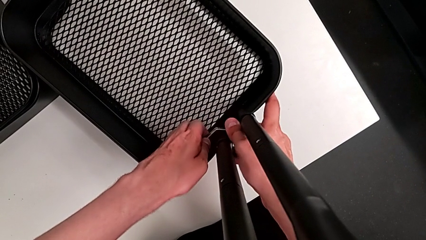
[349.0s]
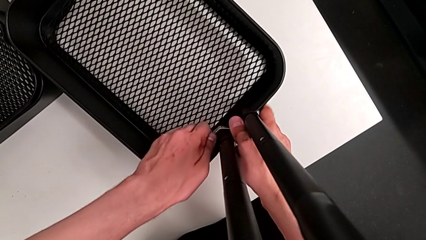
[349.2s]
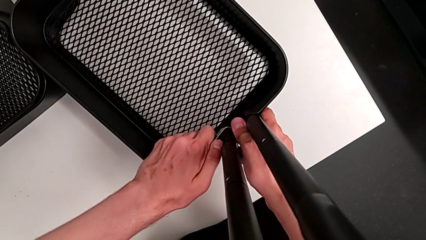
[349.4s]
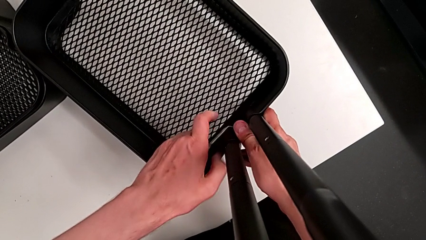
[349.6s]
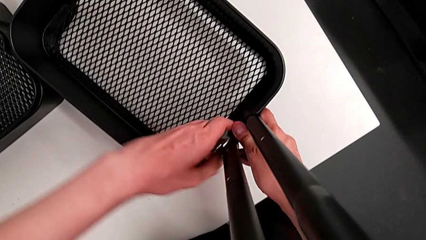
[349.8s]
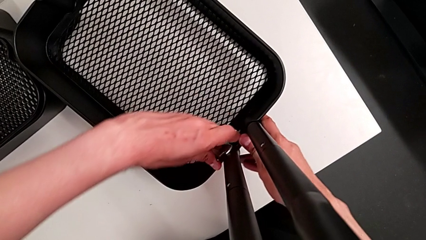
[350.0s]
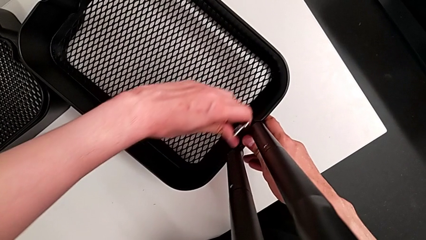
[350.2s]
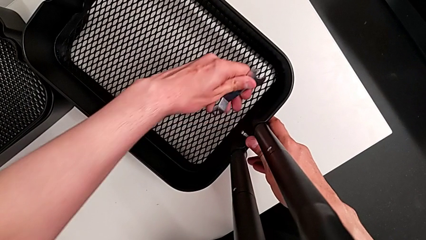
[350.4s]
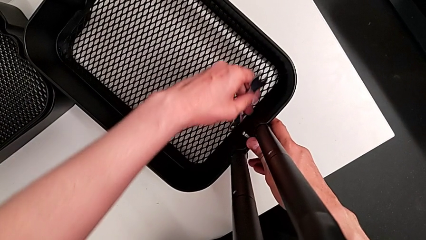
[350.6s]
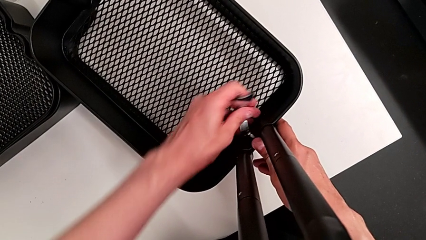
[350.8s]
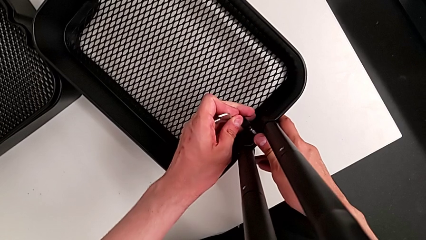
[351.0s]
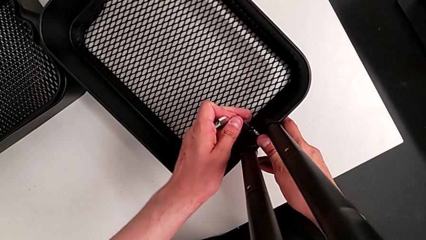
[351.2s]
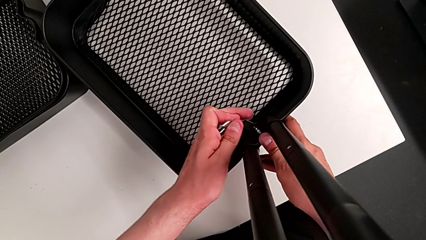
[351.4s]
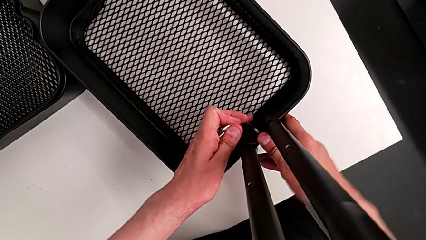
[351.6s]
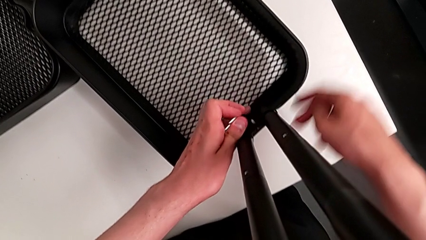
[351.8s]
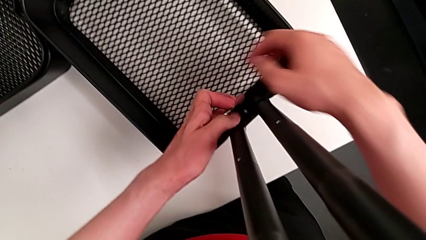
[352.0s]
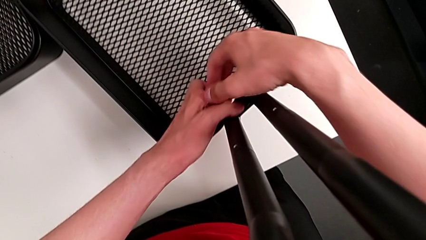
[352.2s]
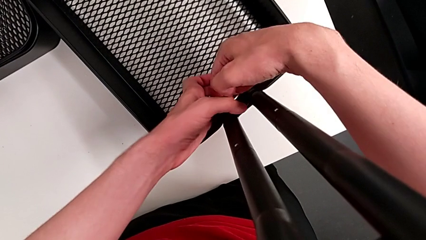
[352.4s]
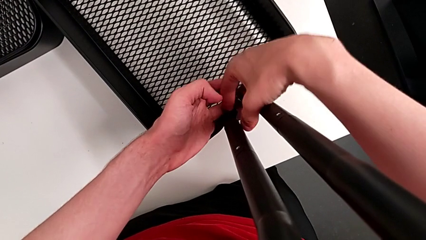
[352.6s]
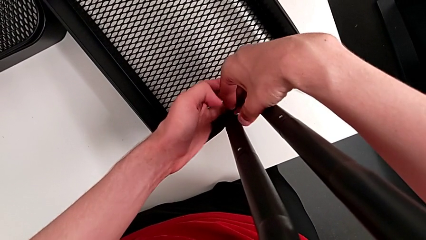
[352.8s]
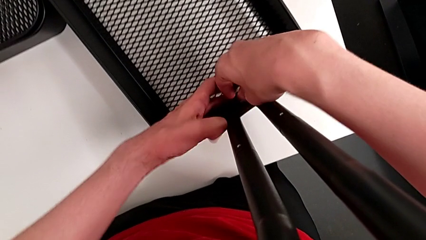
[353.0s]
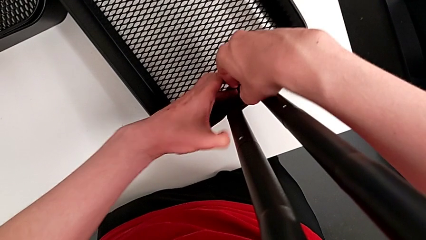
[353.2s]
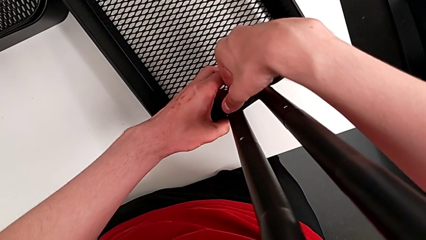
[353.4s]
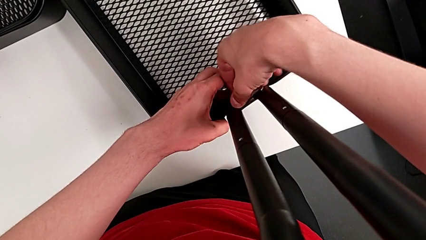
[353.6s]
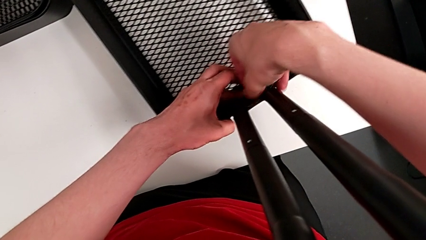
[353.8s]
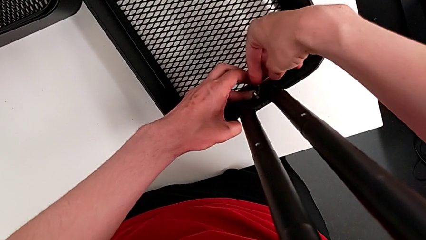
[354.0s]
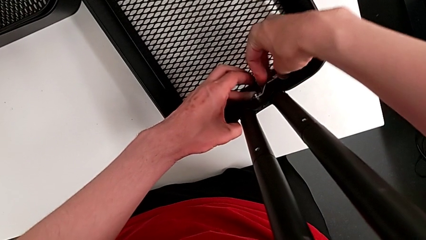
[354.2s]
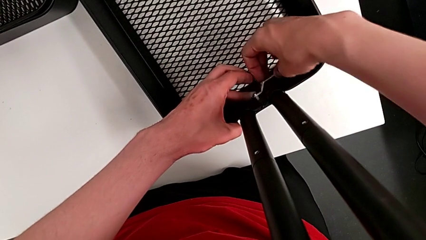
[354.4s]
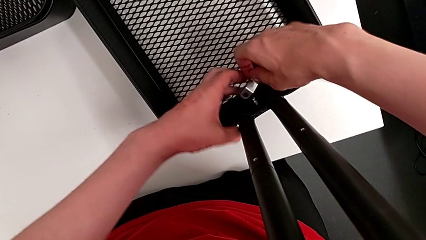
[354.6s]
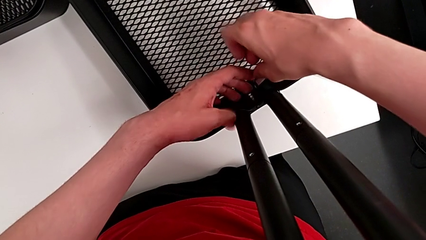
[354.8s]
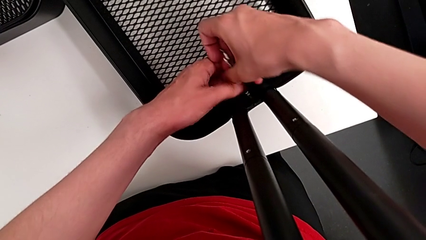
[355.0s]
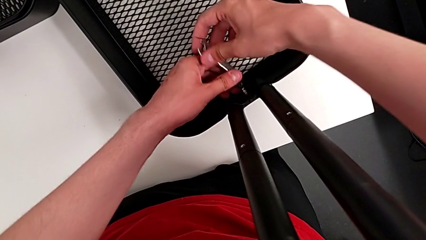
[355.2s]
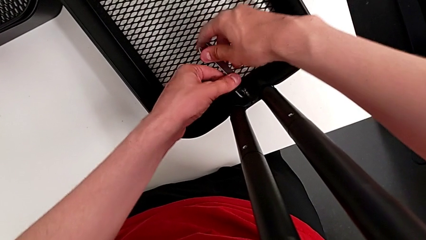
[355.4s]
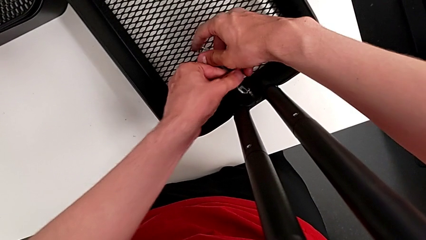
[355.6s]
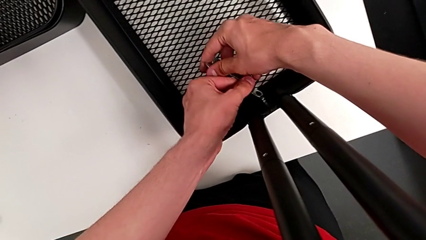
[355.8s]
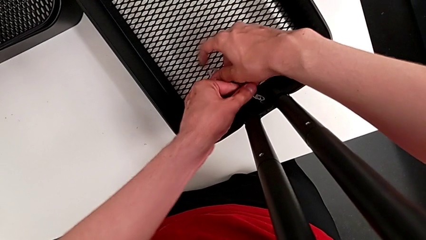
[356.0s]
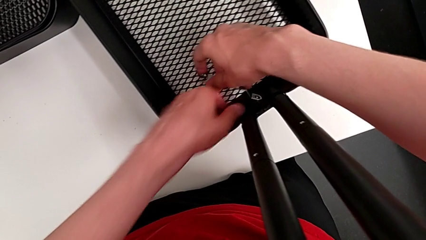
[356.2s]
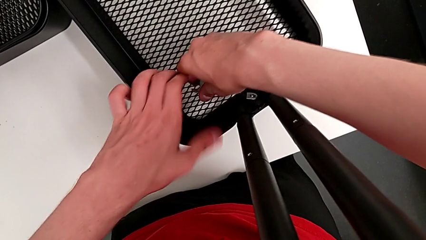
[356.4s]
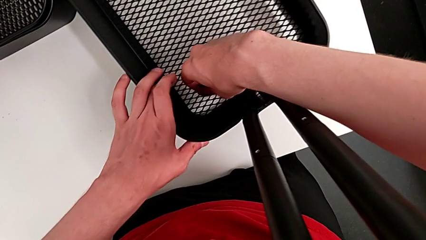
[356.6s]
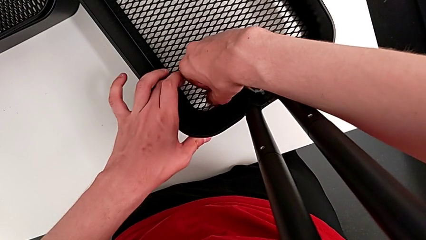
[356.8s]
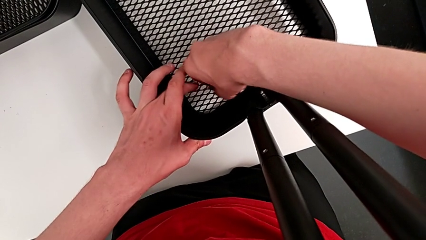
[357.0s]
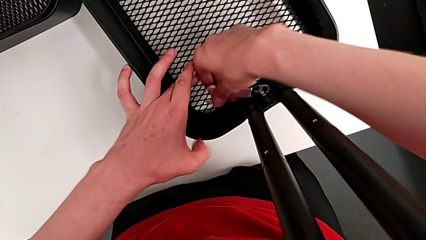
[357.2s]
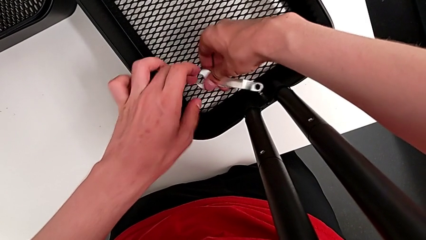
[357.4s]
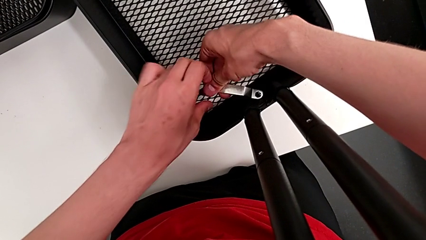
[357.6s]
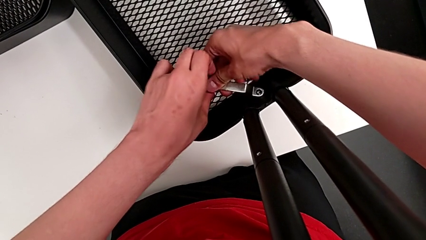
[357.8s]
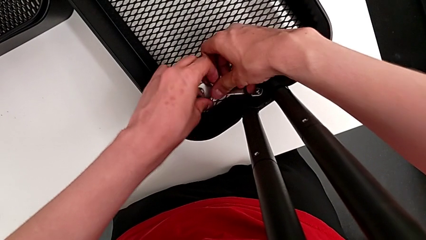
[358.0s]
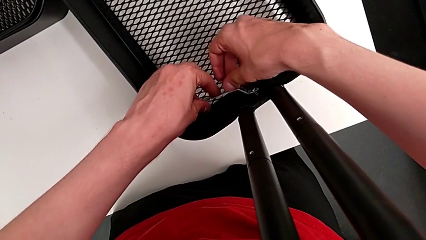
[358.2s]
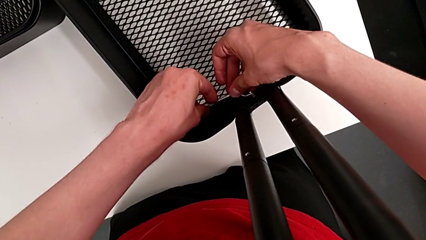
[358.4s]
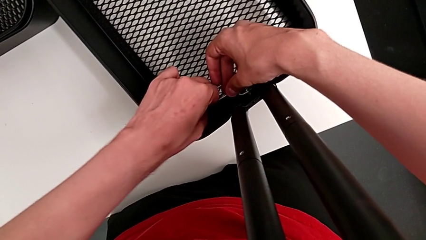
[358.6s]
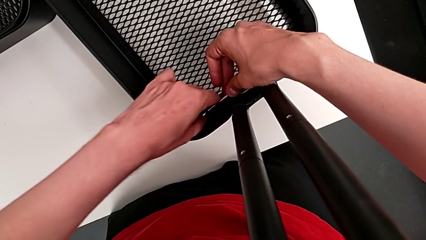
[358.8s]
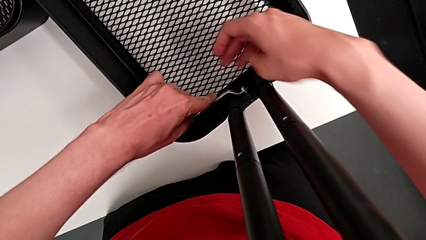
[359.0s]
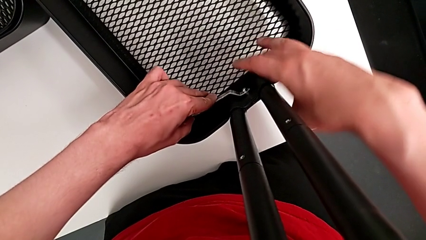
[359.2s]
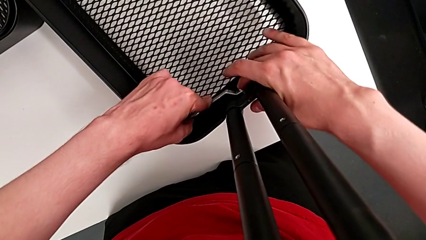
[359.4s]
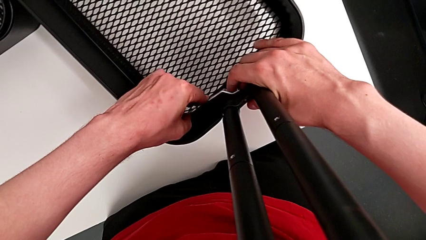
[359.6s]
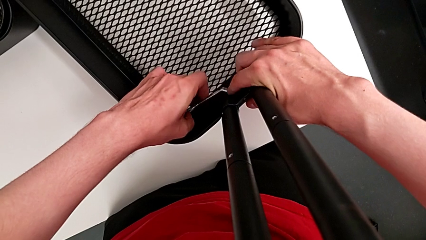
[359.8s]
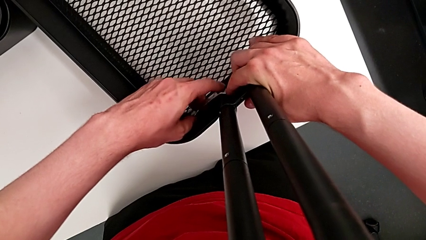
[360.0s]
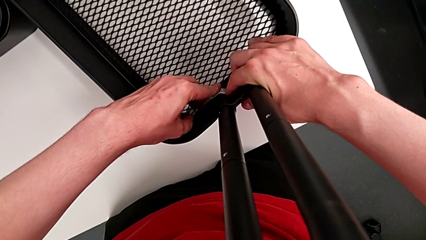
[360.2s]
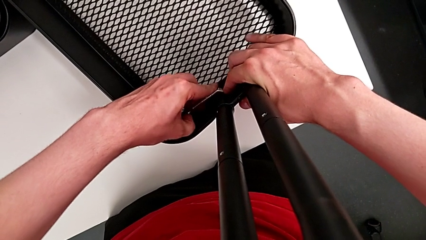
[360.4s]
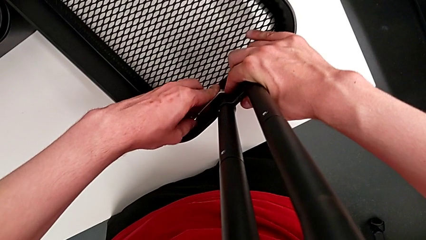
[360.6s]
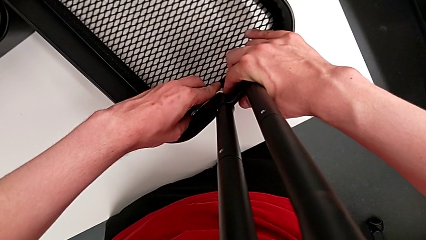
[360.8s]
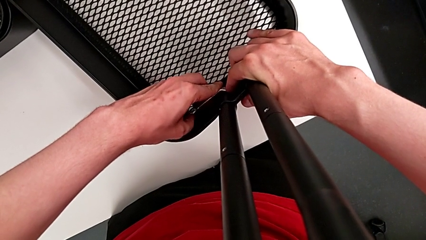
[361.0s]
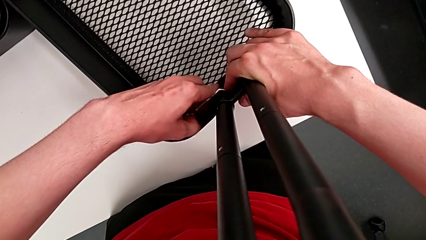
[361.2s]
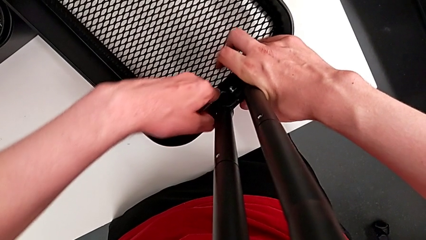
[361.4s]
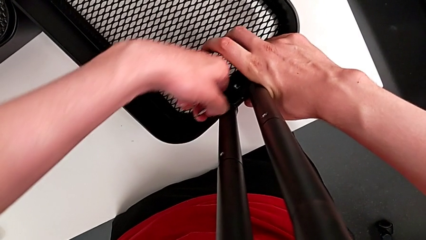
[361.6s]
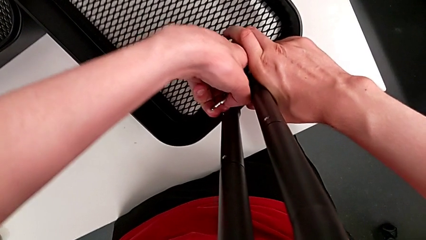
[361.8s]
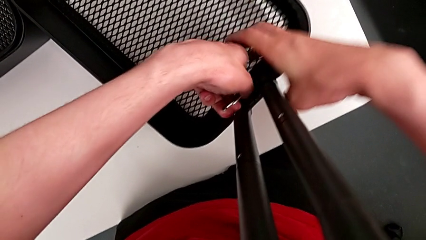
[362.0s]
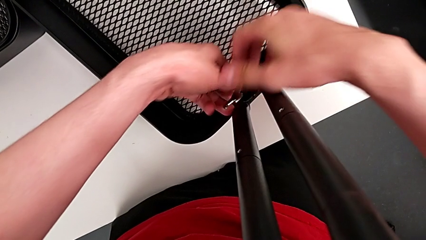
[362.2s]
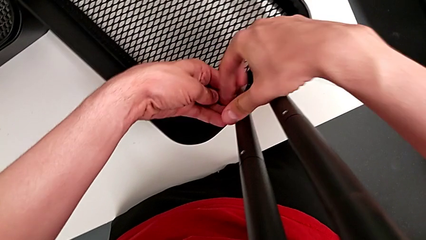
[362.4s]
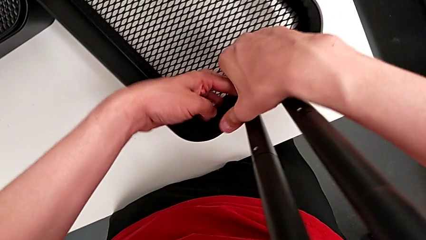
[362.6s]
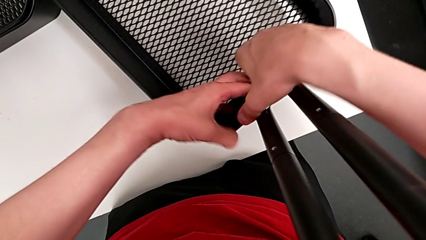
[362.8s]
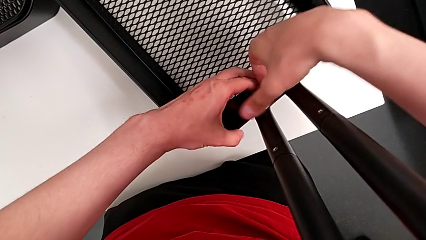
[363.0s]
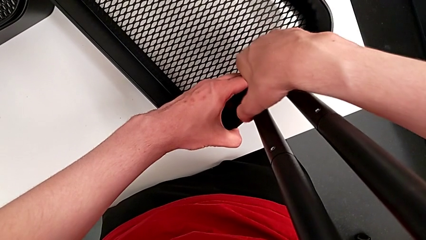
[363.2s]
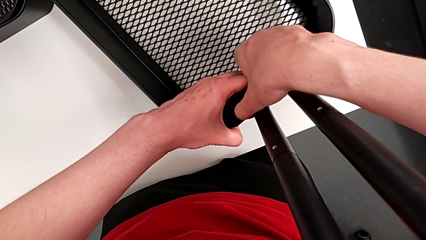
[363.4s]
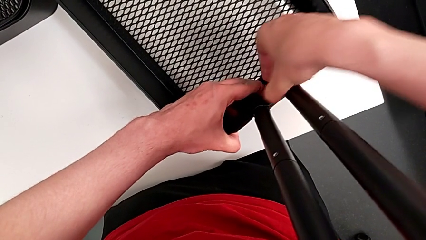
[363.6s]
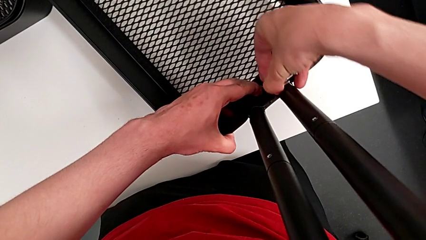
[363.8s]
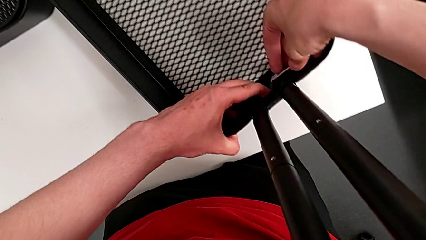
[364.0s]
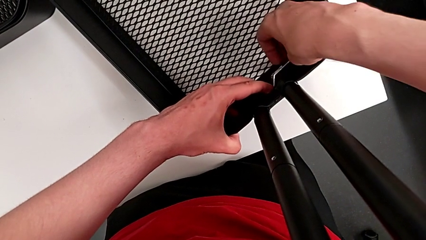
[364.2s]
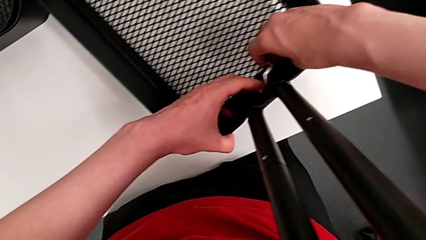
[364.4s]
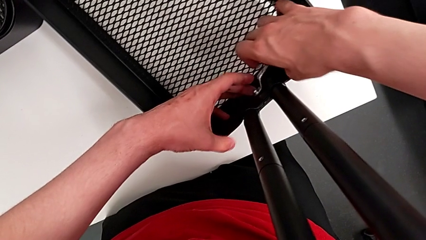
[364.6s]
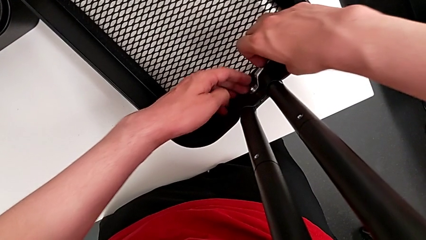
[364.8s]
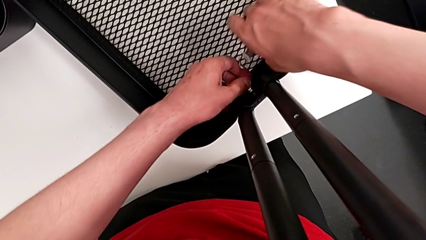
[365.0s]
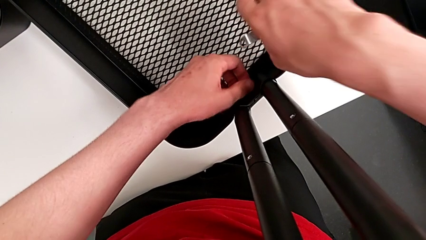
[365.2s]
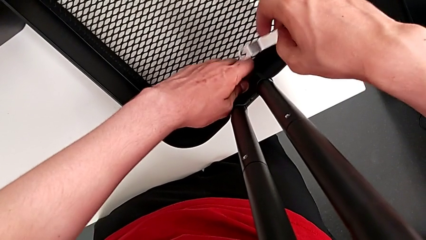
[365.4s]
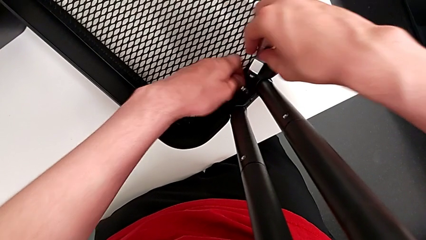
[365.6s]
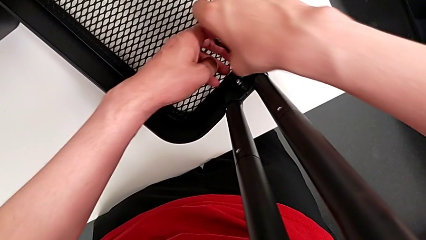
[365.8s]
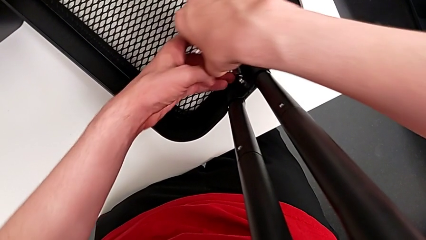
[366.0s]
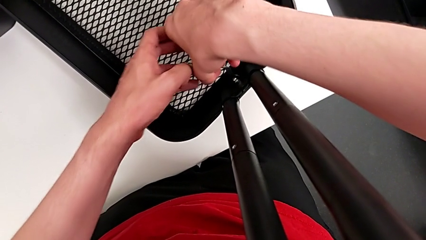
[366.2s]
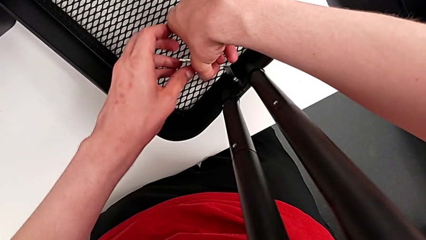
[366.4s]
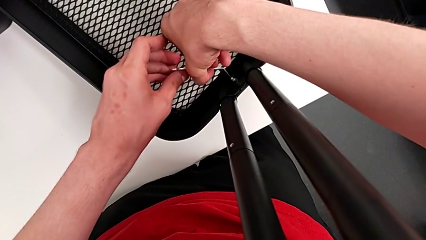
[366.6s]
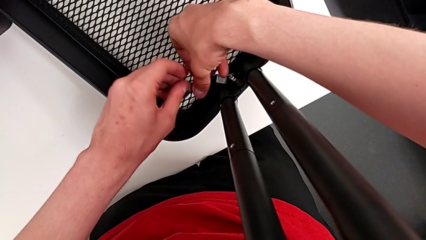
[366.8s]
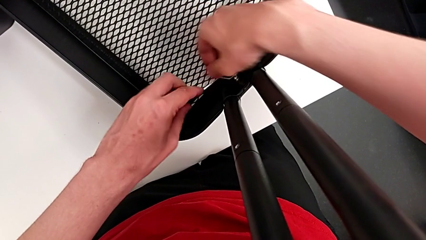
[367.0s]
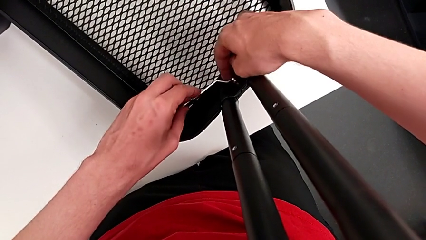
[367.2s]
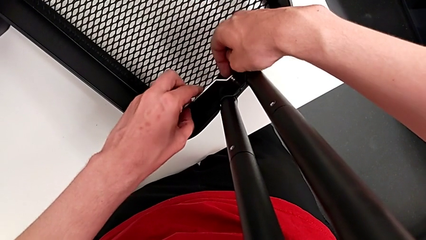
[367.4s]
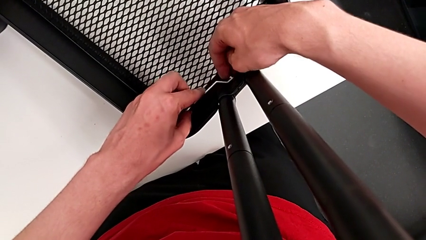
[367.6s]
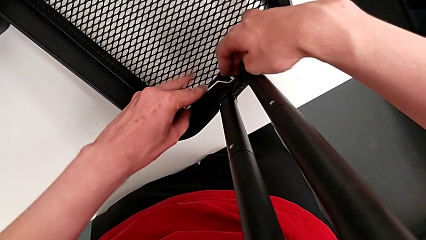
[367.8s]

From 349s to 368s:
The camera wearer is unscrewing the bracket of the bottom tray. They unscrew the fifth hexagon cap nut twice and insert it.
